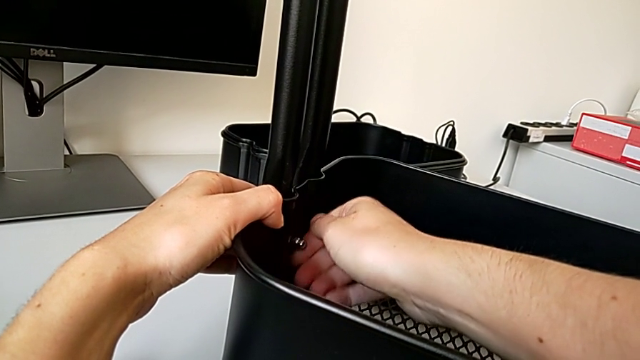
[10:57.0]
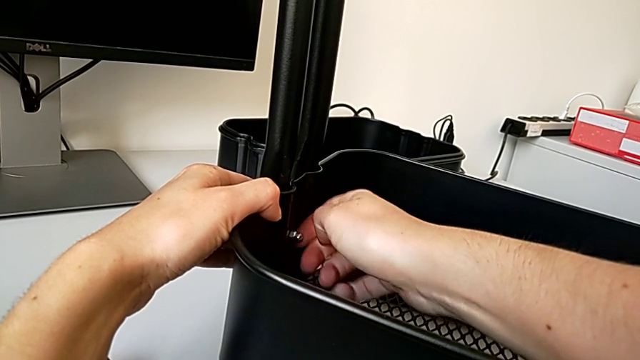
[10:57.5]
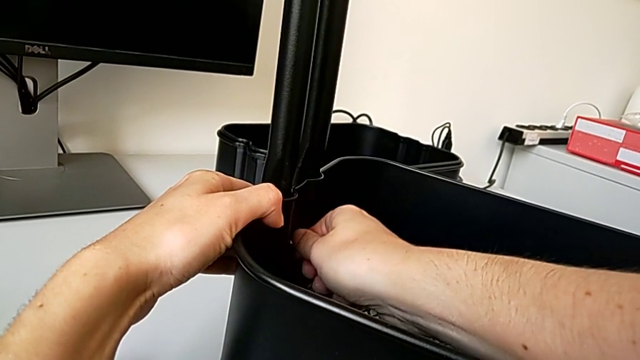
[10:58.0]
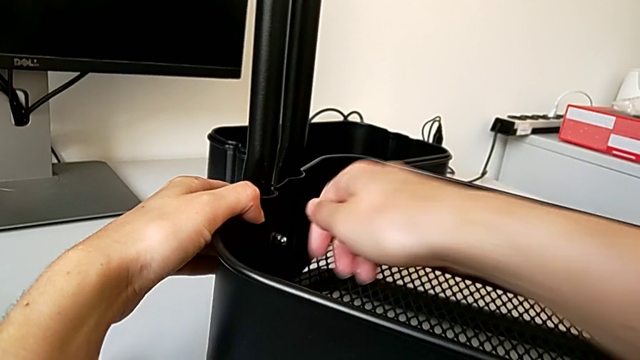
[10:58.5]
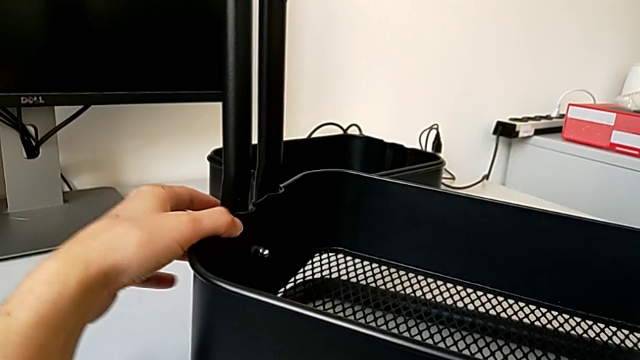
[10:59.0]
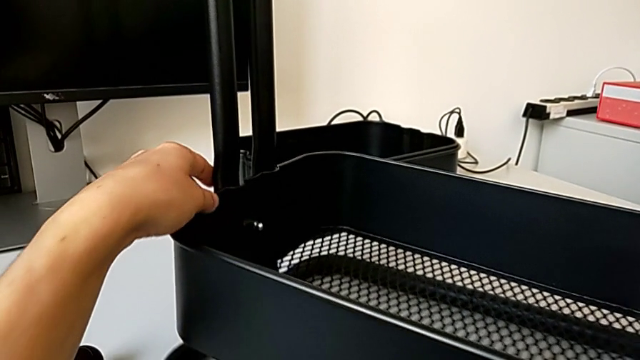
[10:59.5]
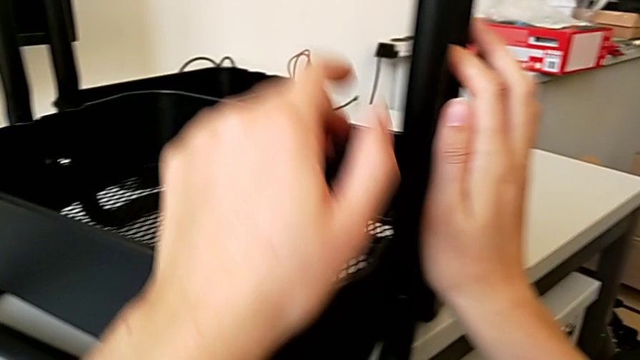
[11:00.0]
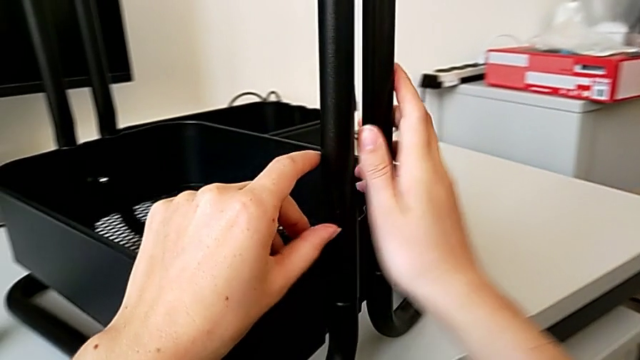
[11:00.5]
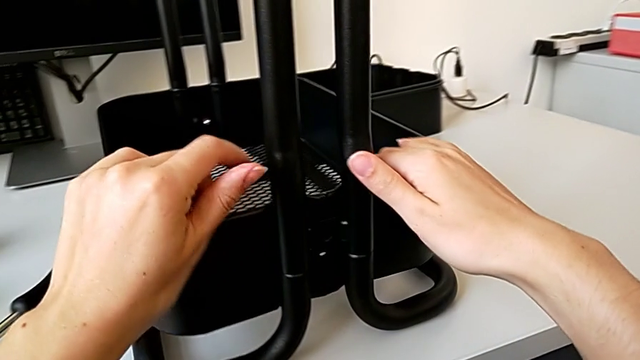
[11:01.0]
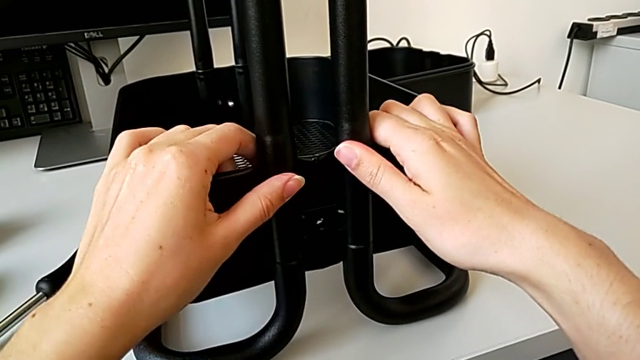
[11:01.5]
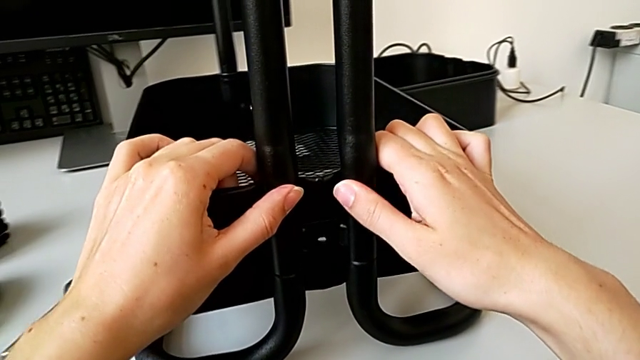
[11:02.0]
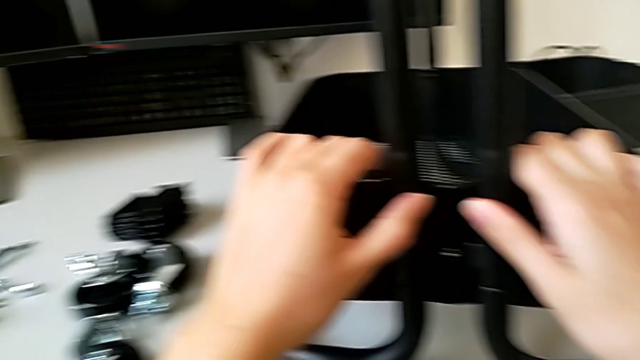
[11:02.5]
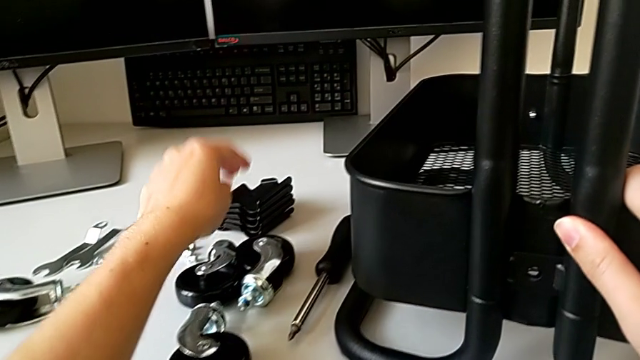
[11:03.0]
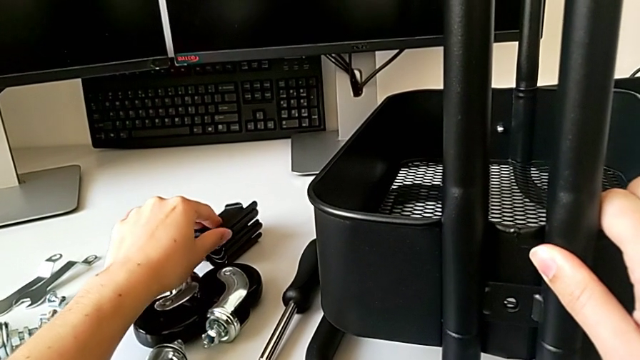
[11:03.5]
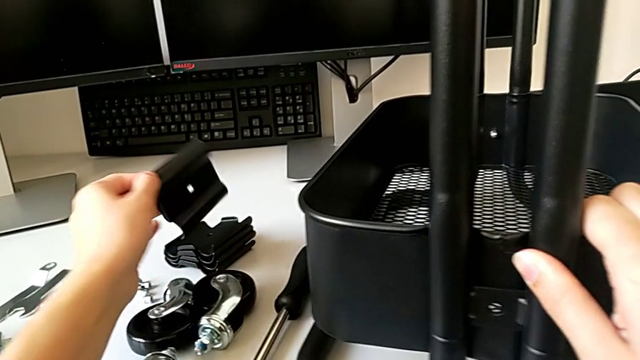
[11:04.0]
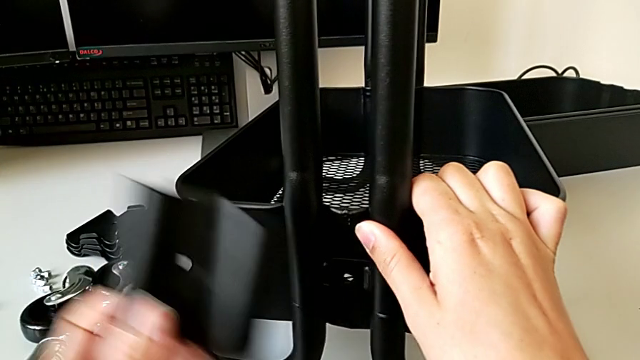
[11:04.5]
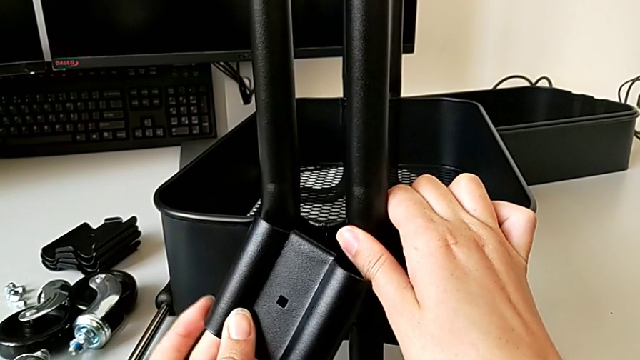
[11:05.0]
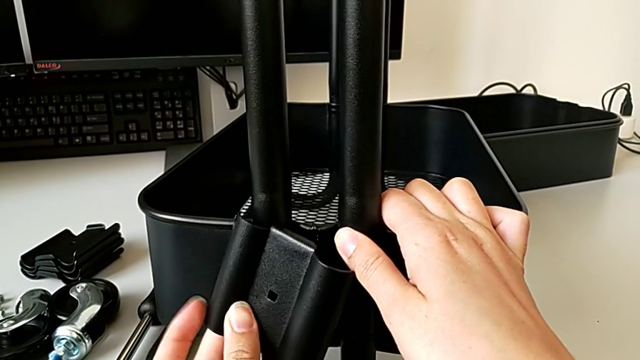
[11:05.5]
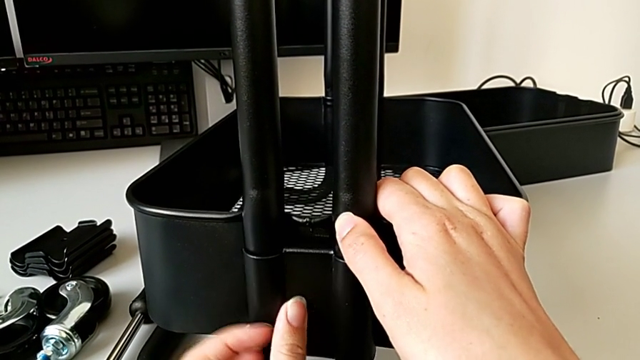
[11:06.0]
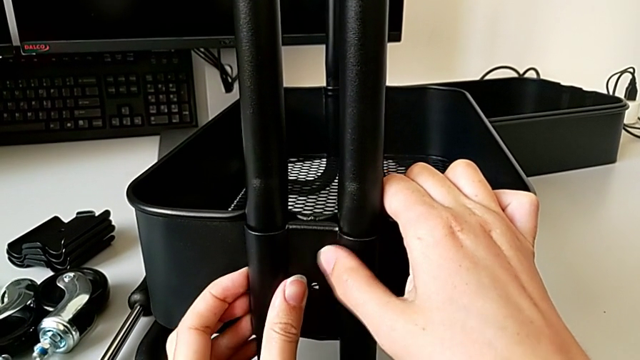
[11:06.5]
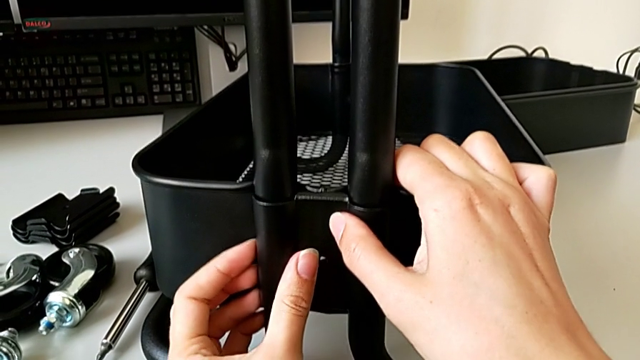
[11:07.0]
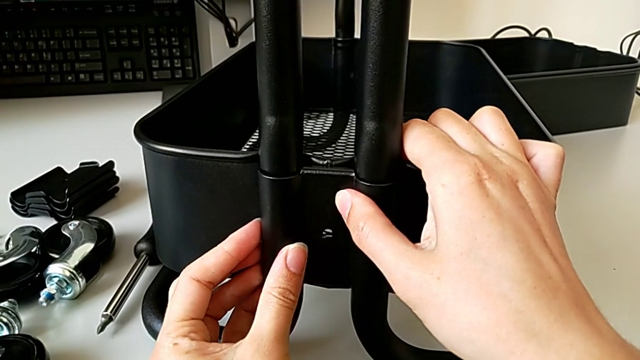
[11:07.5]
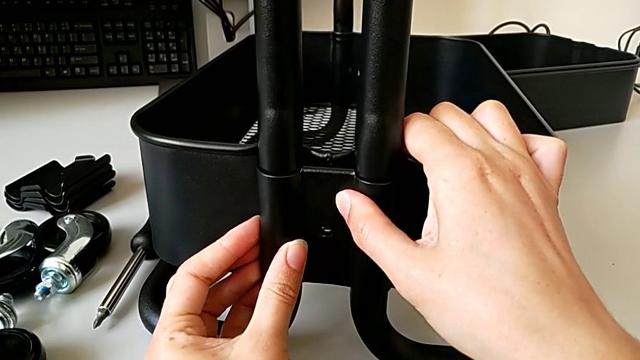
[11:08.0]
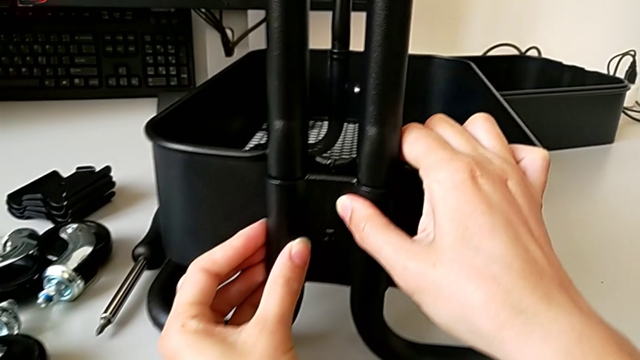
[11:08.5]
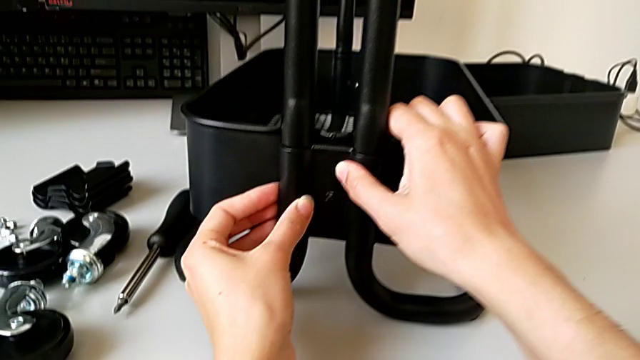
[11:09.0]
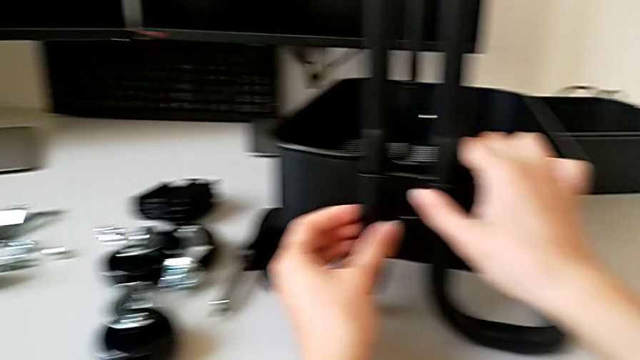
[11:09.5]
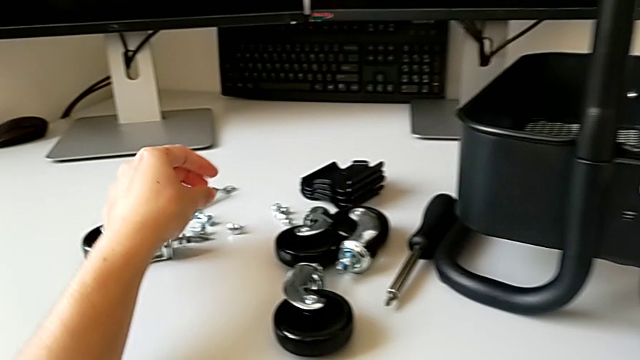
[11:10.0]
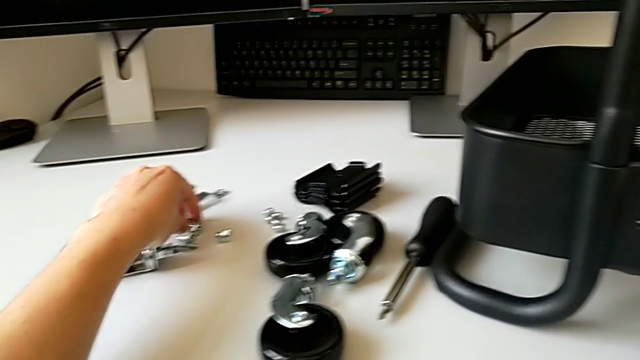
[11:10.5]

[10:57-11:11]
The camera wearer is assembling the bottom tray of the rolling cart. They screw the first hexagon cap nut, grab the bottom grid tray, grab the bracket and align it.

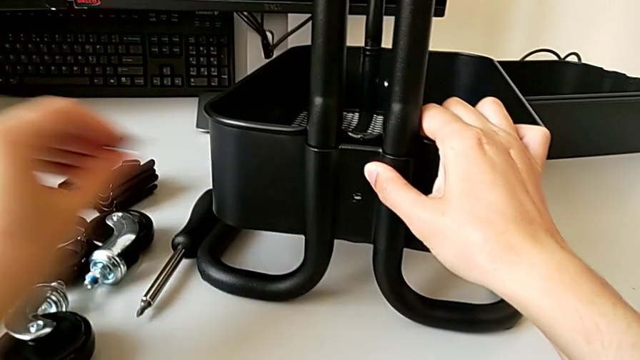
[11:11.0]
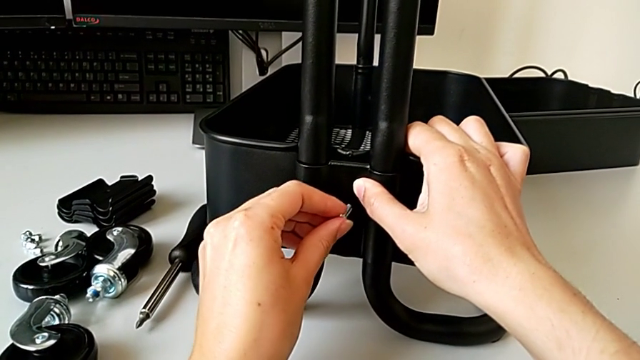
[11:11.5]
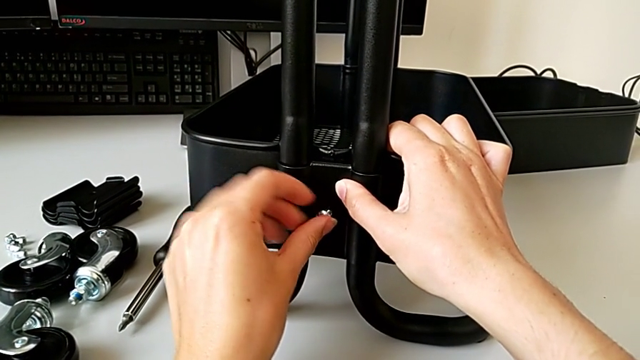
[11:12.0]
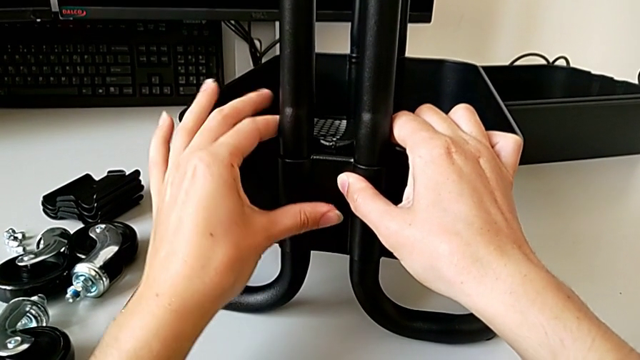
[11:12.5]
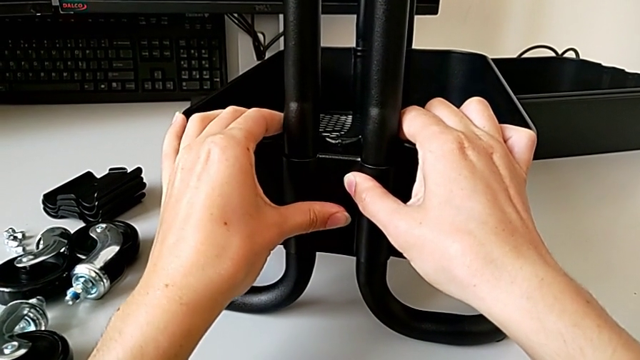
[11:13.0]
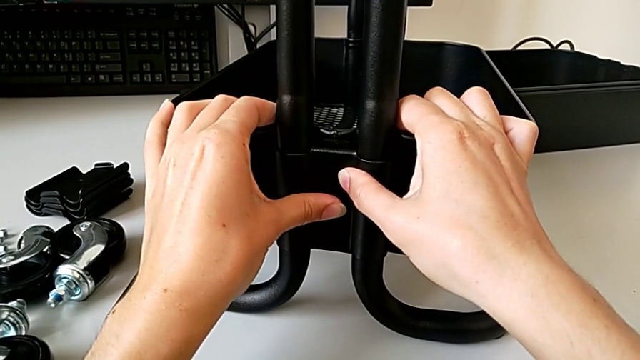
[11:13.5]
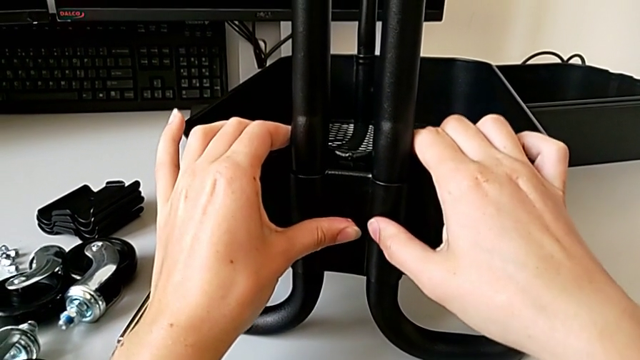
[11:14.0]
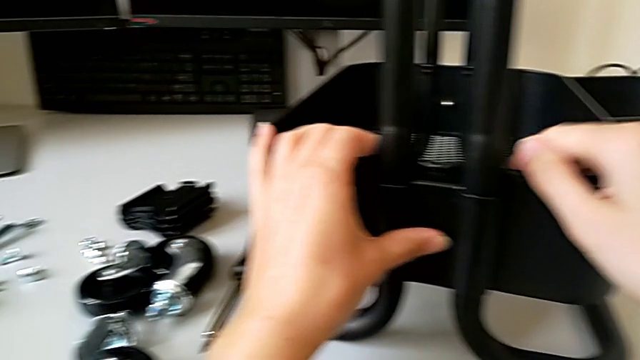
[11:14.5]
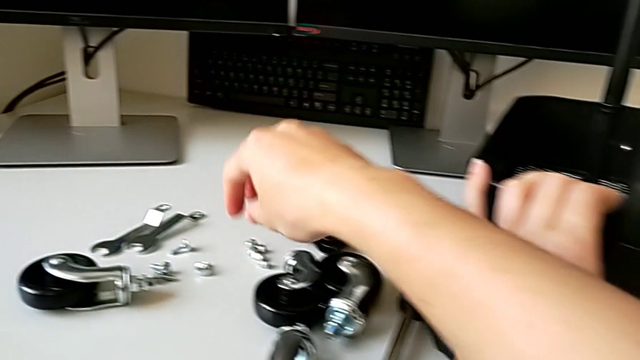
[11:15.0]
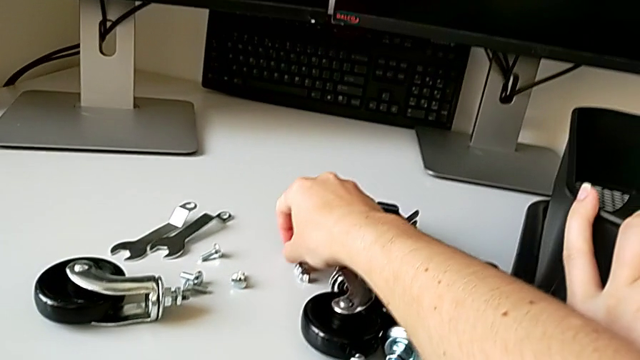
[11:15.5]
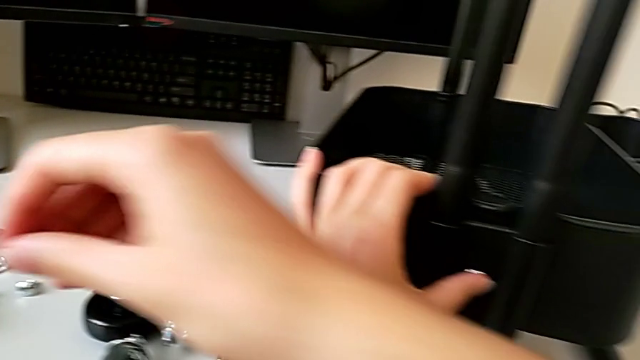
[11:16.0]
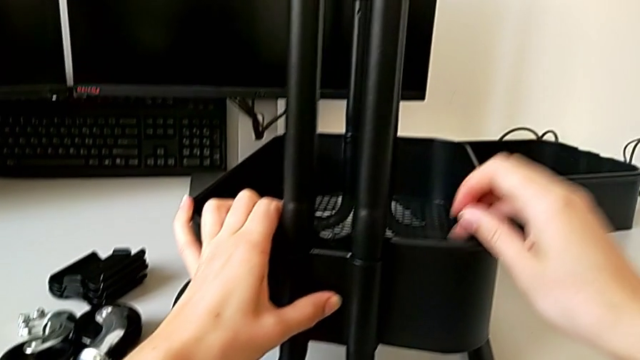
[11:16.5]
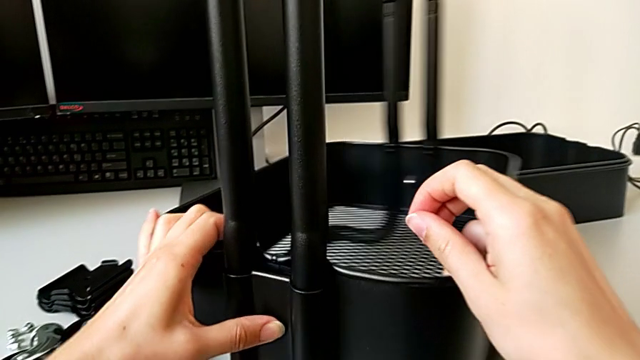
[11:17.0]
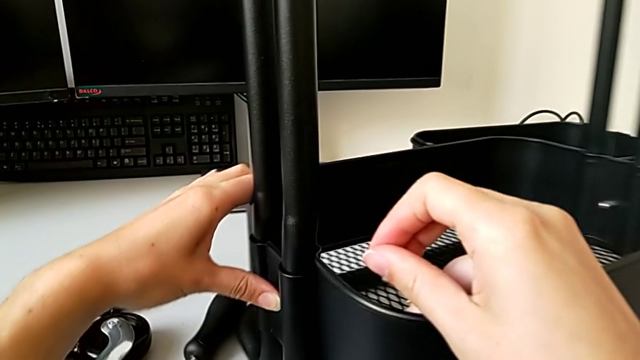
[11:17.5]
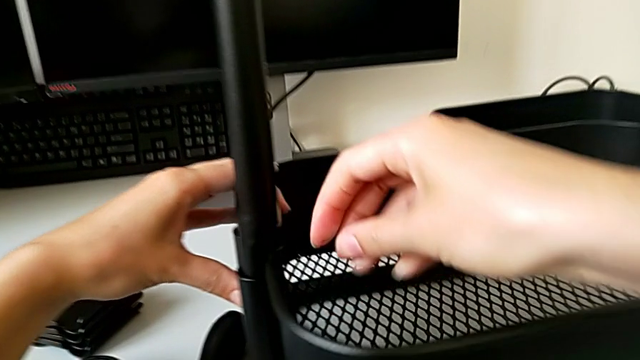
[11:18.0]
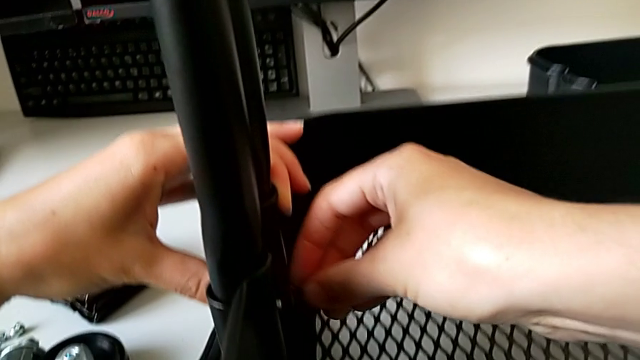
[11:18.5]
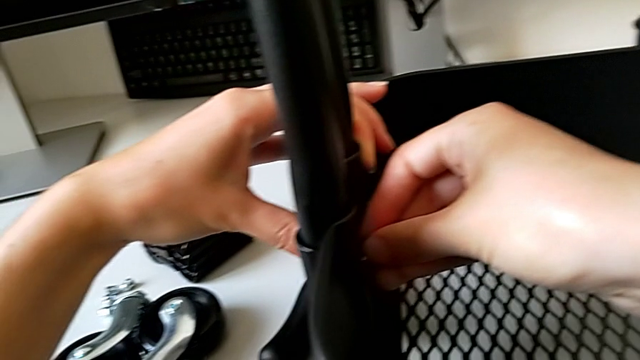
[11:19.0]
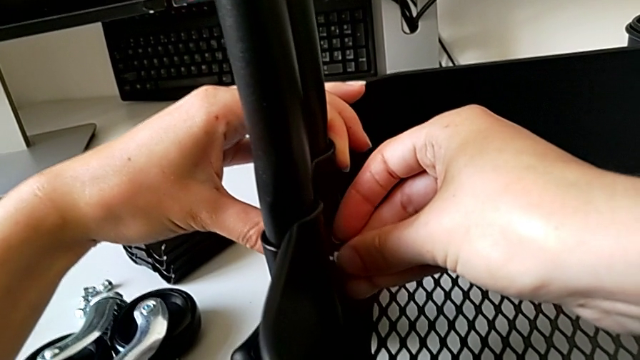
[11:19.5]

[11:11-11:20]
The camera wearer is assembling the bottom tray of the rolling cart. They grab the second screw, insert it, grab the second hexagon cap nut, grab the bottom grid tray, rotate it and insert the second hexagon cap nut.
